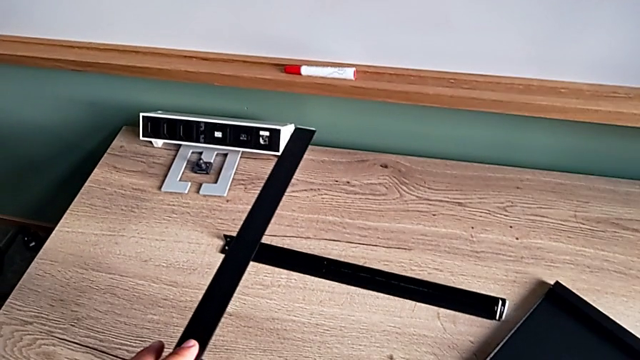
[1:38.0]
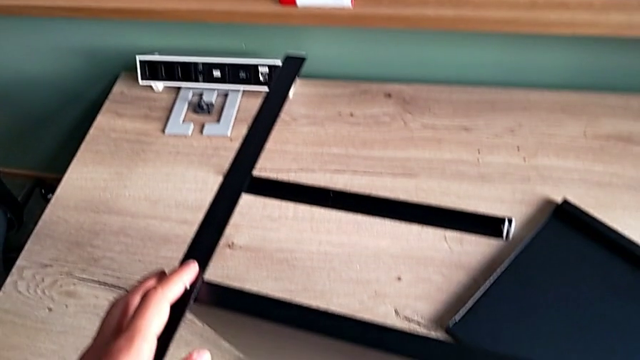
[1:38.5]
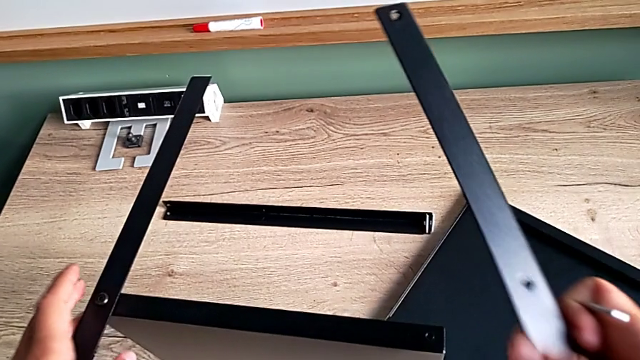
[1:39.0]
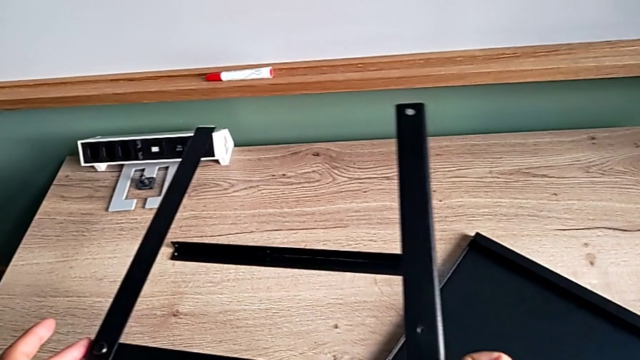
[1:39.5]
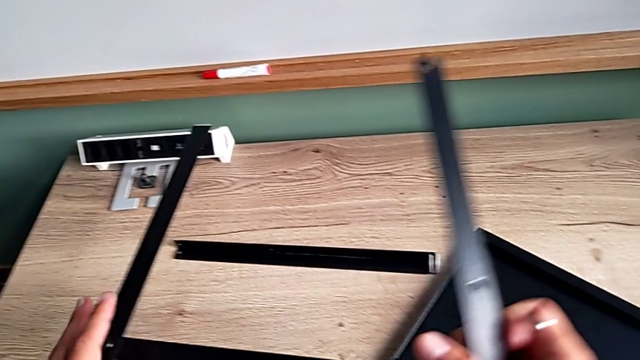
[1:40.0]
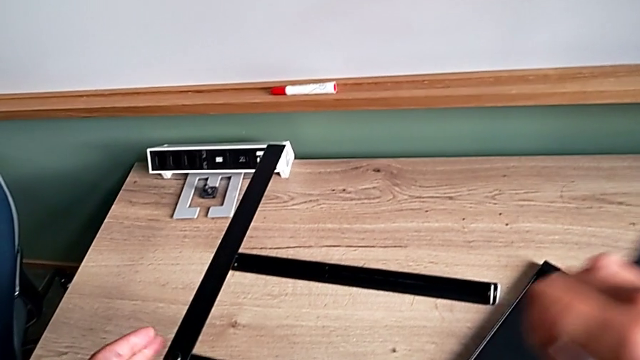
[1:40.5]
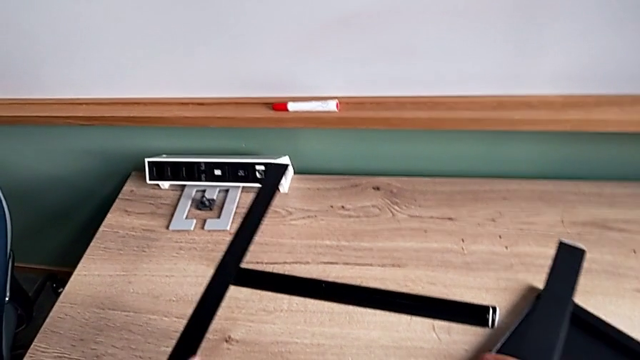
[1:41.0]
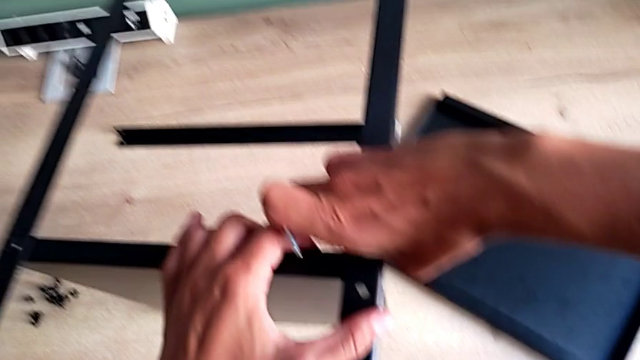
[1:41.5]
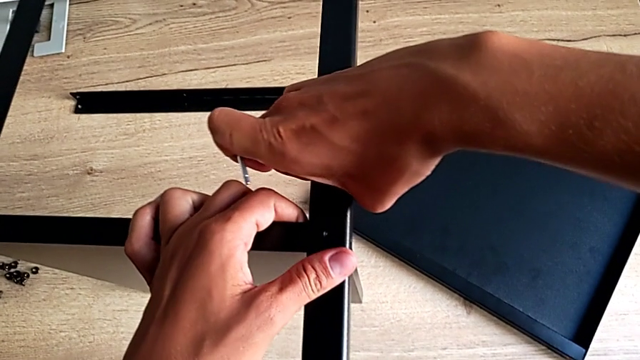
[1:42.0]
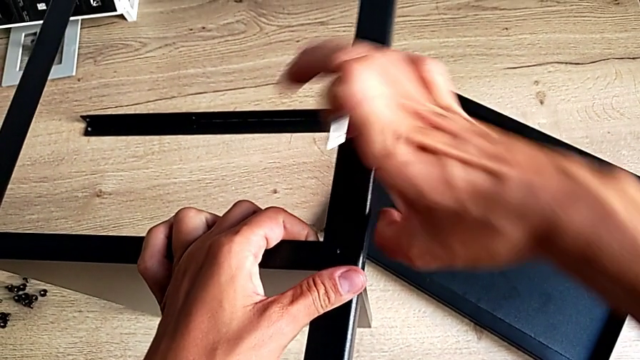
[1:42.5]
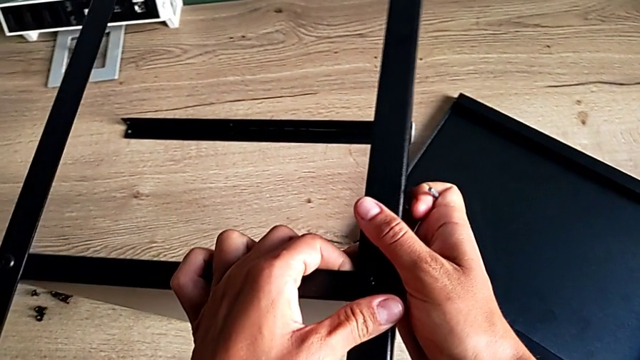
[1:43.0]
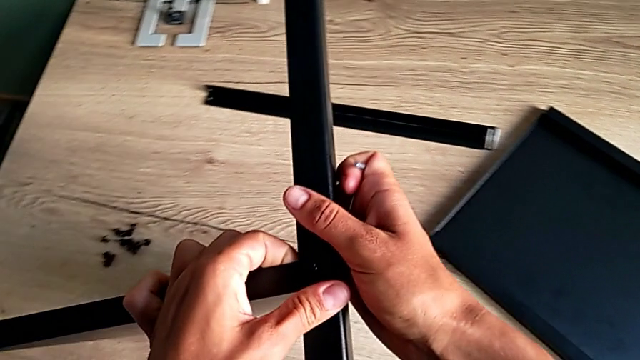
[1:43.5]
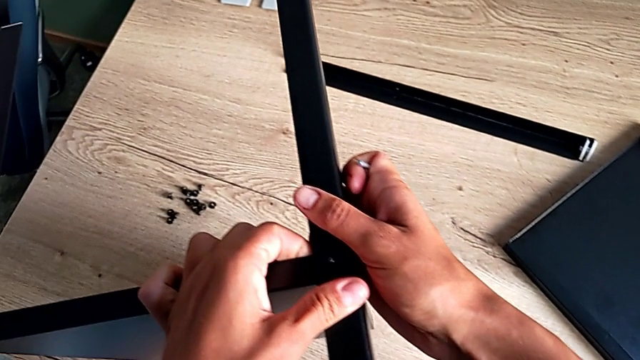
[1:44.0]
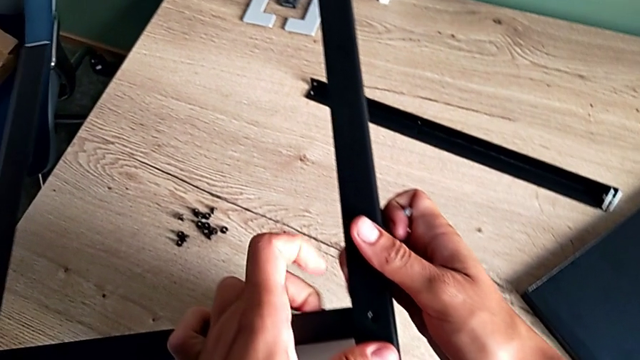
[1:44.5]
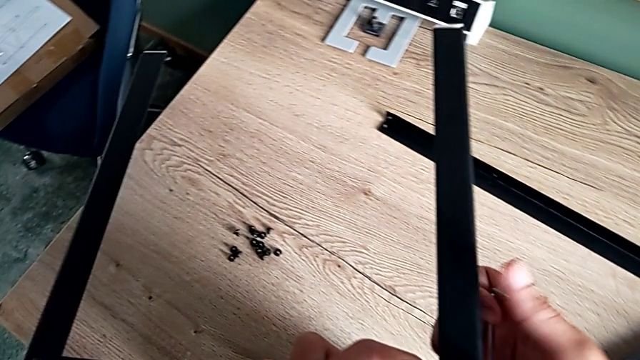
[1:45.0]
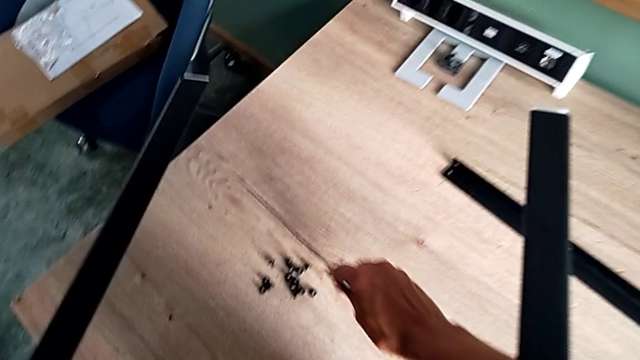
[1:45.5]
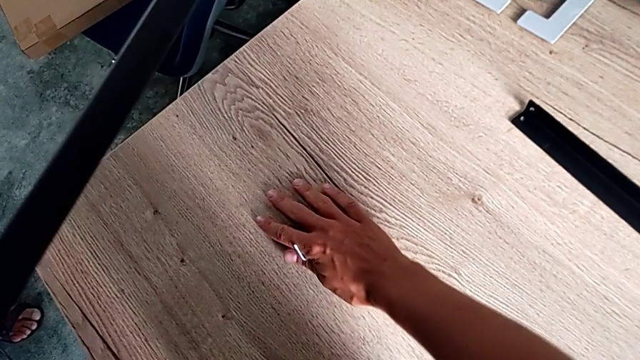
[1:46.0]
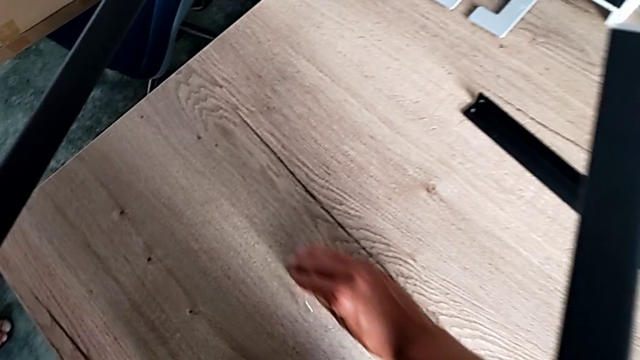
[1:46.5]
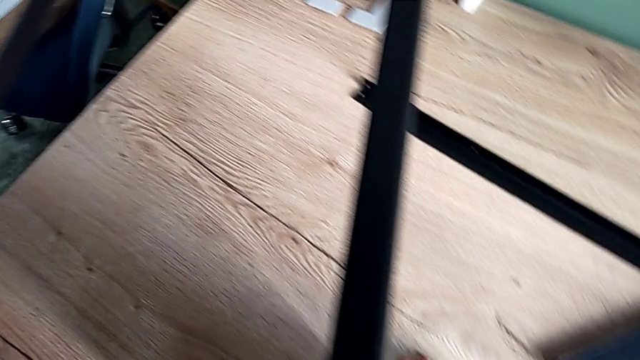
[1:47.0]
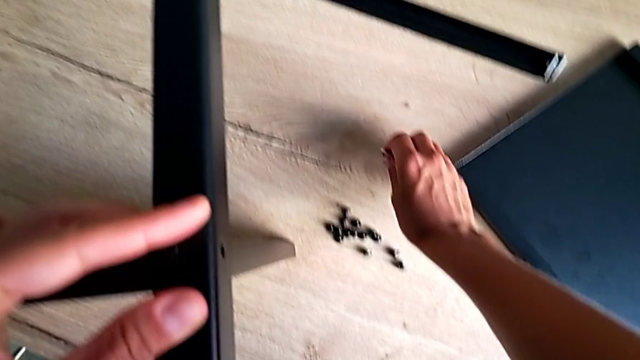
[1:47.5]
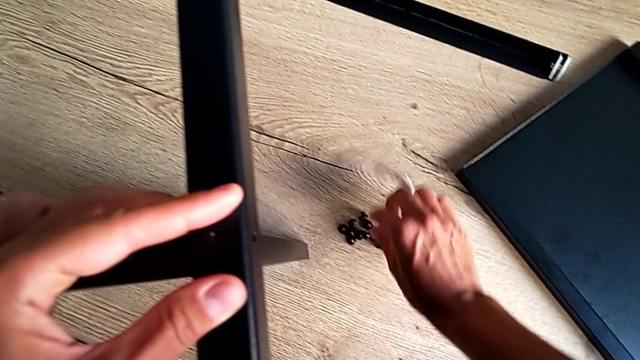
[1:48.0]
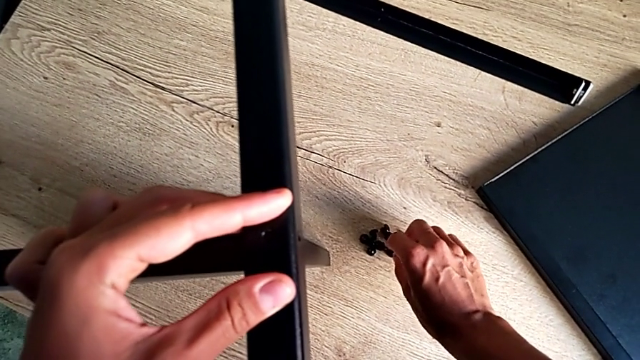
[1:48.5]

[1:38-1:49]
The camera wearer is assembling the second leg. They grab the second leg, rotate it, align the leg and grab the hex socket head.

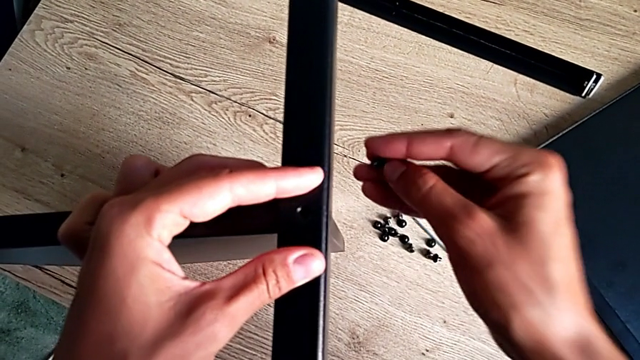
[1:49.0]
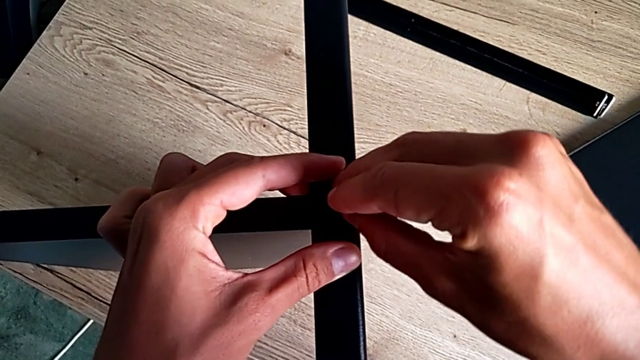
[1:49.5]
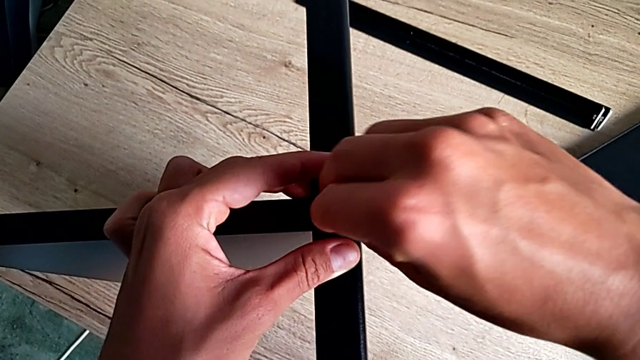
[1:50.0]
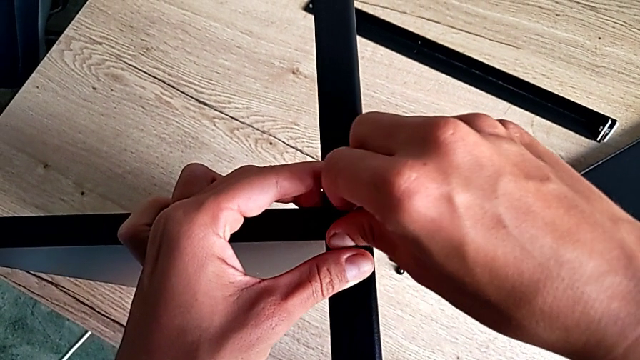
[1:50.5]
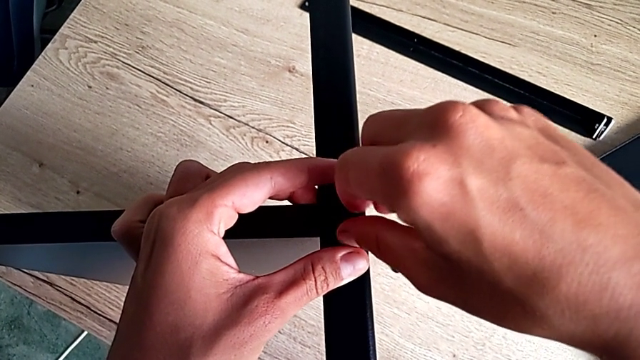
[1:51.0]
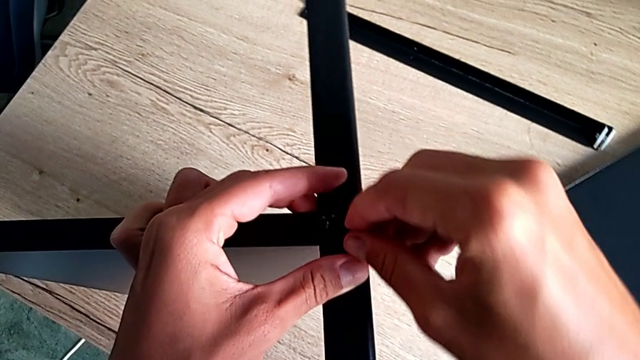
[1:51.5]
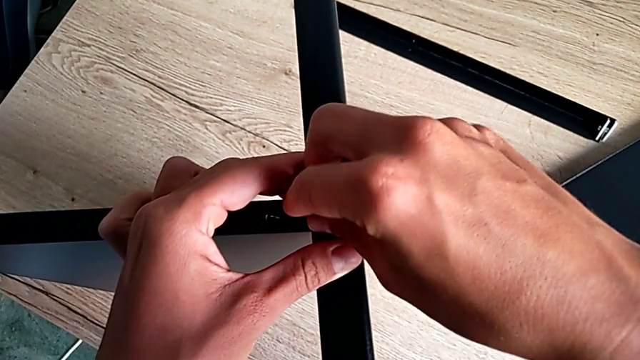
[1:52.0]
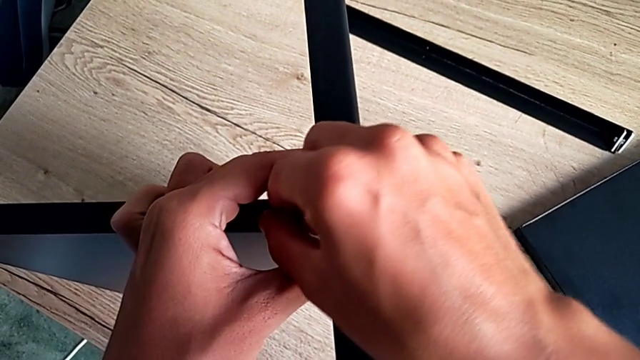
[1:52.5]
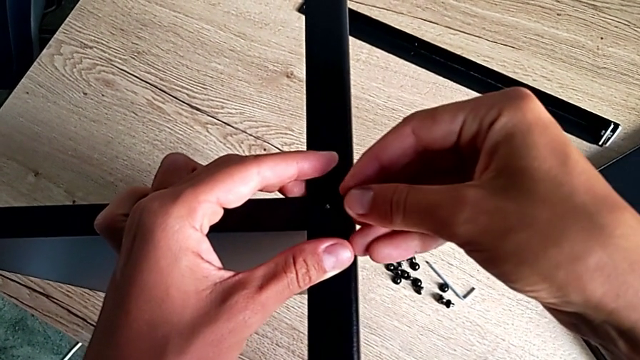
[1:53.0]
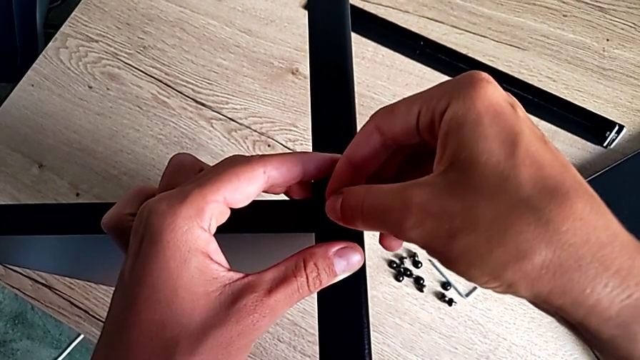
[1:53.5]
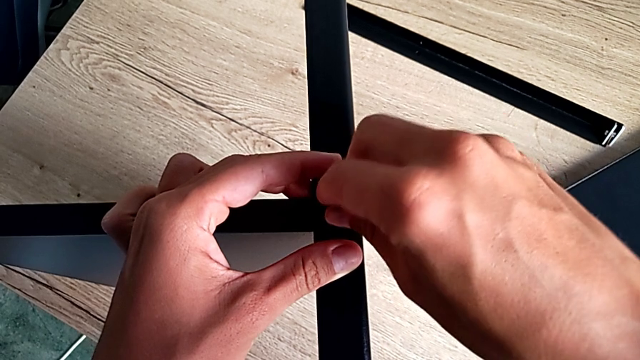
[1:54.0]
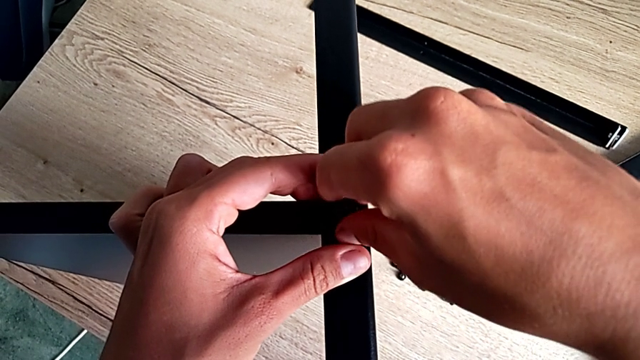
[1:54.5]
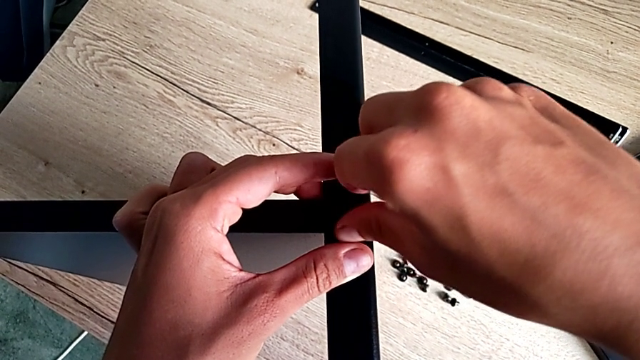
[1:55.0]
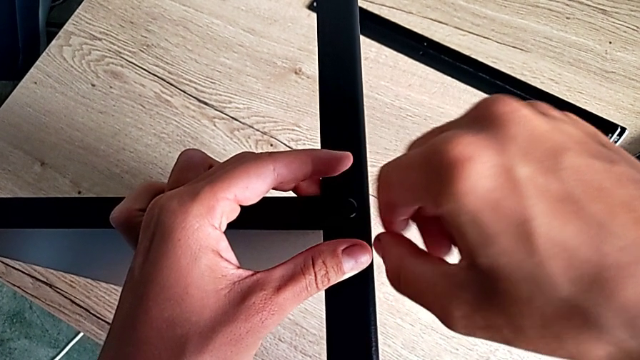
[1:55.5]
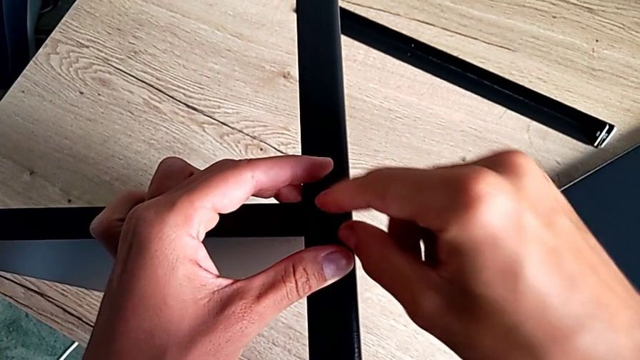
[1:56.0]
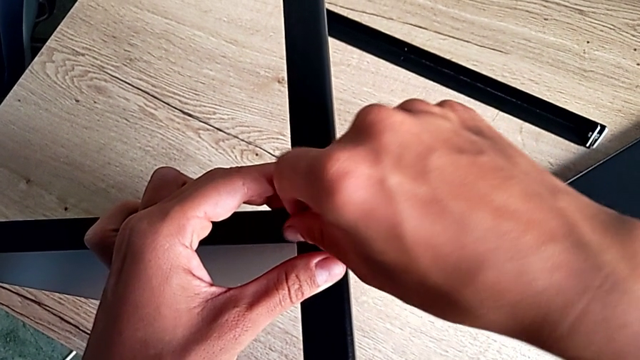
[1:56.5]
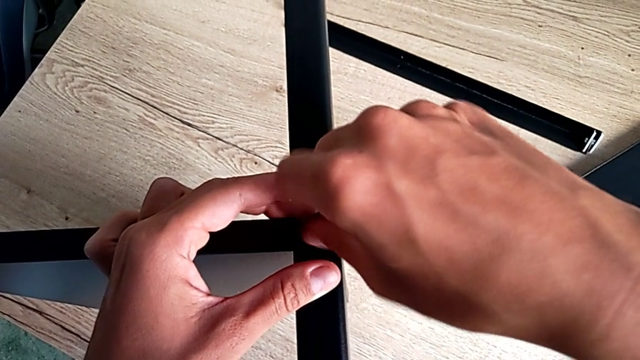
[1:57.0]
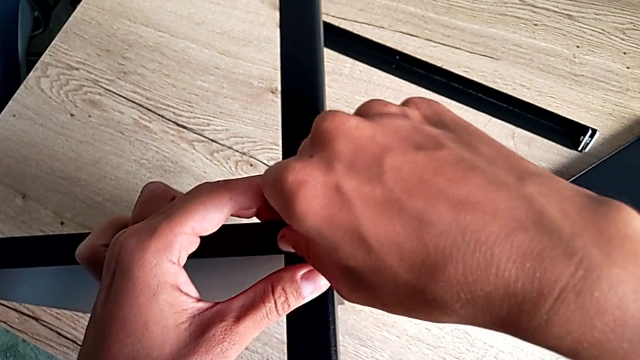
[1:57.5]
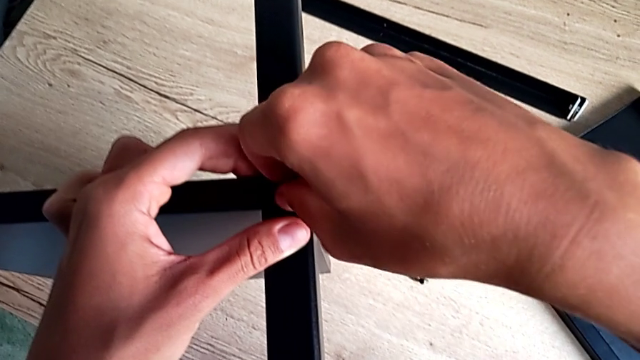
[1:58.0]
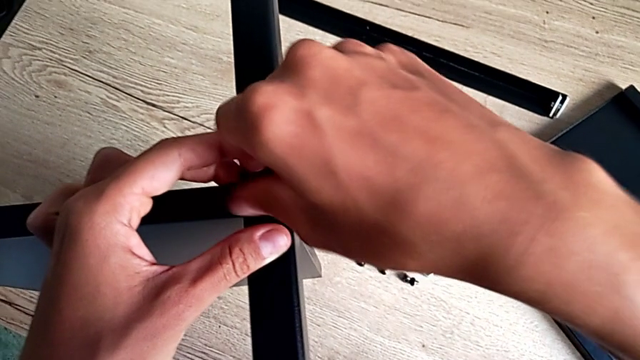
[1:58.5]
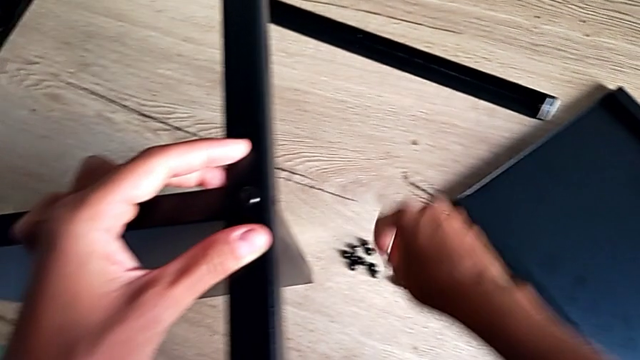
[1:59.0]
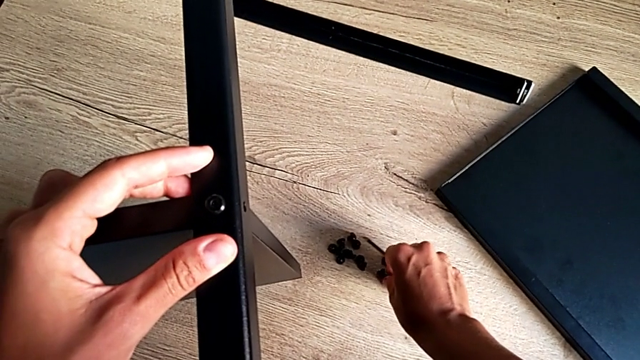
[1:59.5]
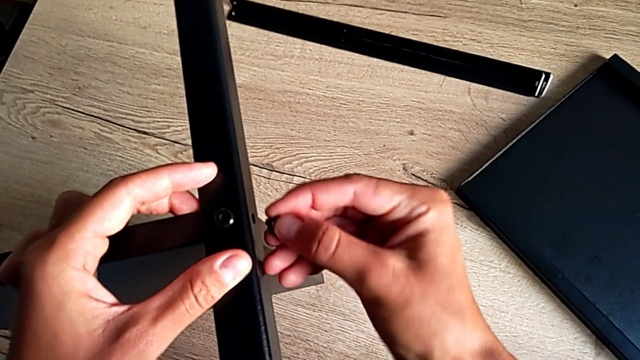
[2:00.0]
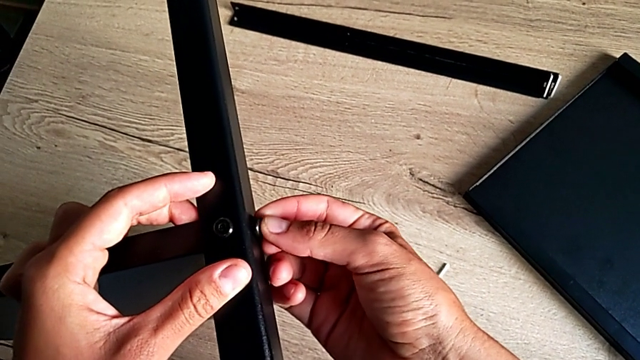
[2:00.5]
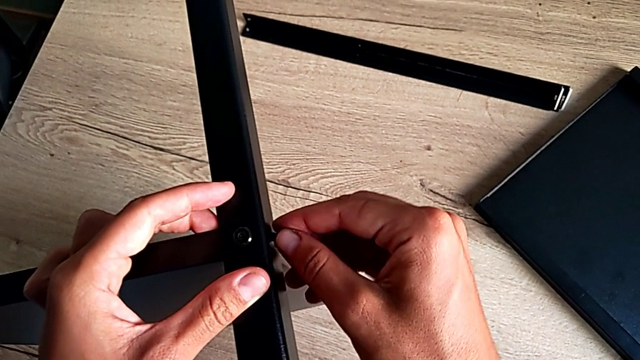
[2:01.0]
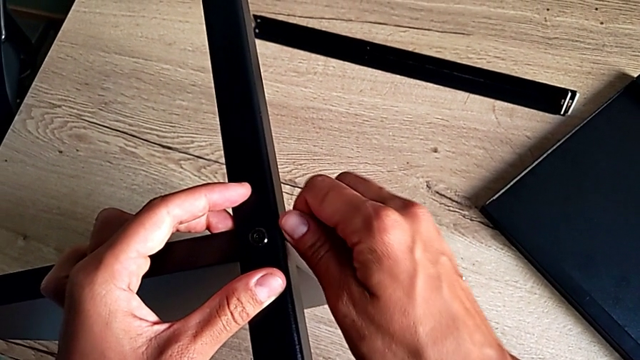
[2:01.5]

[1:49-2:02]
The camera wearer is assembling the second leg. They insert the hex socket head, disassemble it, insert it, screw it, grab it and insert it.
